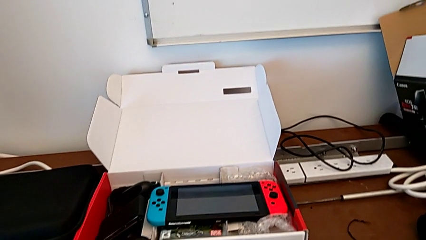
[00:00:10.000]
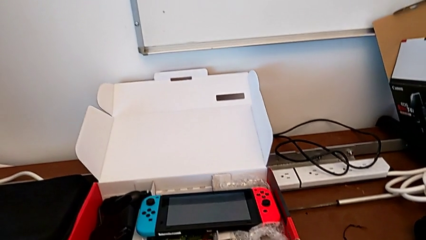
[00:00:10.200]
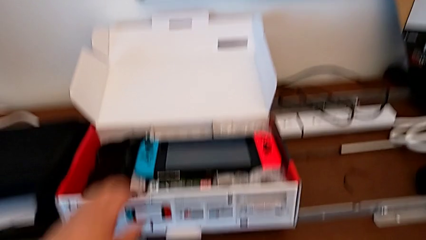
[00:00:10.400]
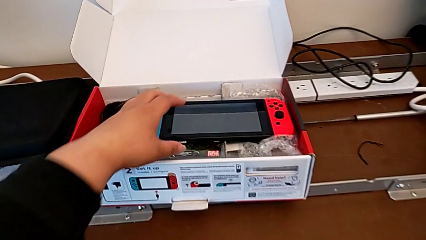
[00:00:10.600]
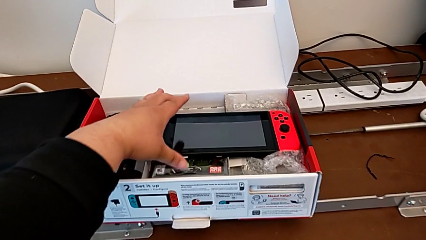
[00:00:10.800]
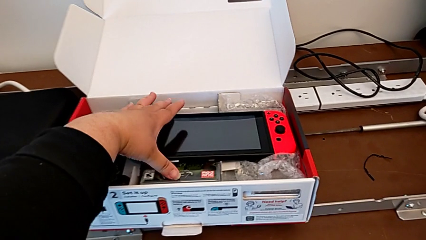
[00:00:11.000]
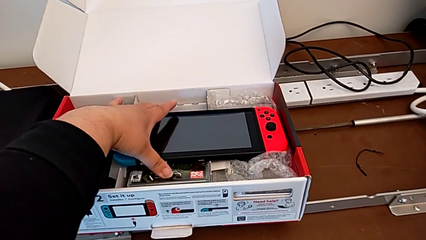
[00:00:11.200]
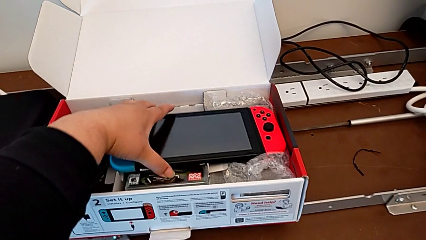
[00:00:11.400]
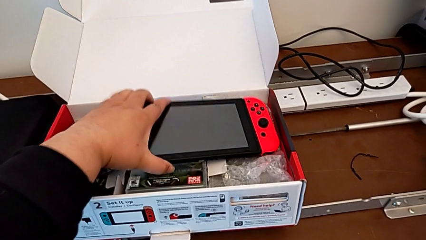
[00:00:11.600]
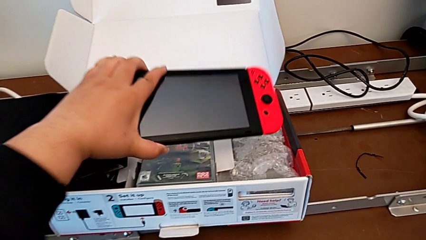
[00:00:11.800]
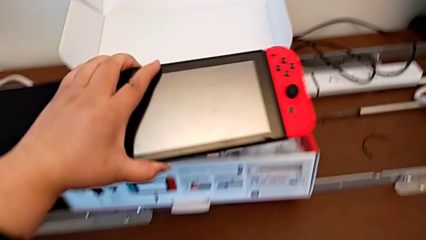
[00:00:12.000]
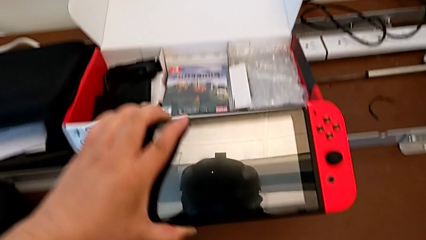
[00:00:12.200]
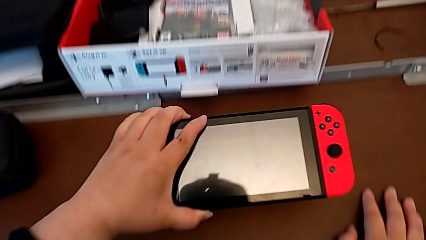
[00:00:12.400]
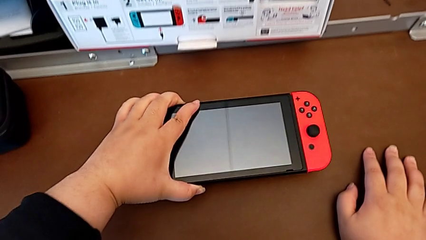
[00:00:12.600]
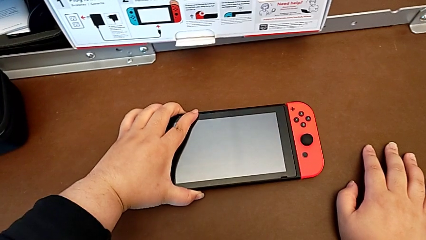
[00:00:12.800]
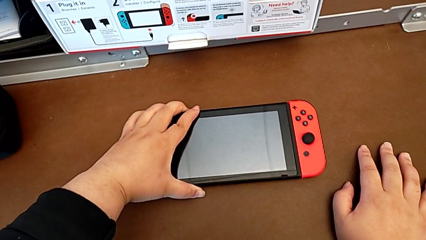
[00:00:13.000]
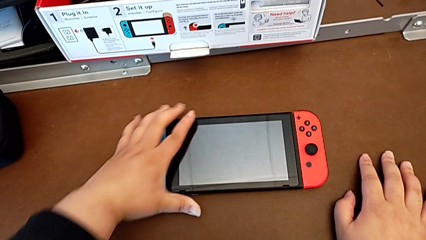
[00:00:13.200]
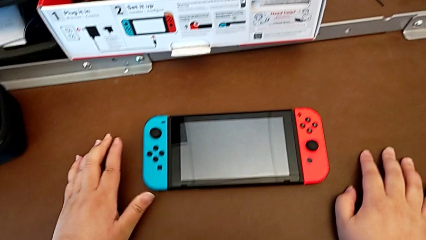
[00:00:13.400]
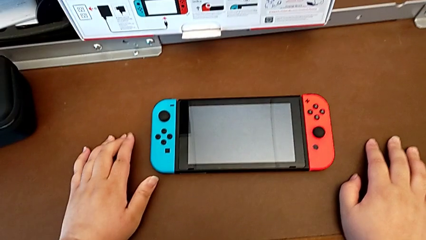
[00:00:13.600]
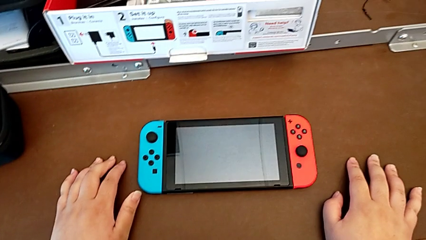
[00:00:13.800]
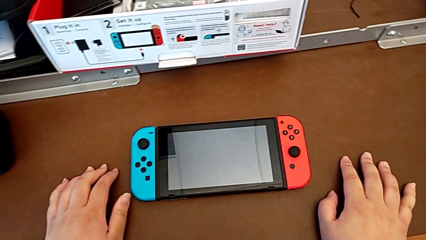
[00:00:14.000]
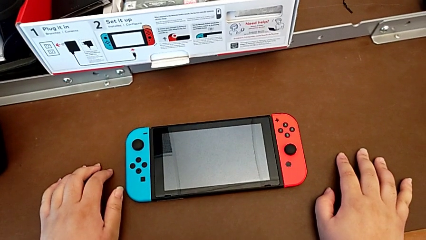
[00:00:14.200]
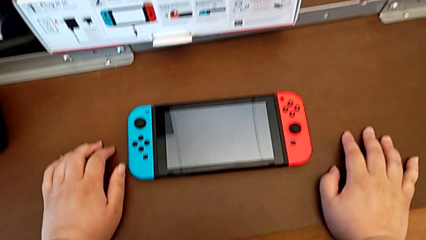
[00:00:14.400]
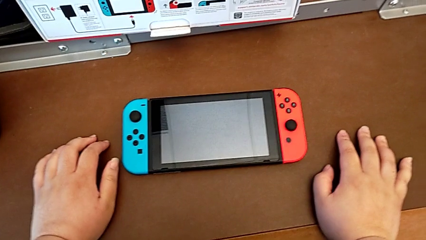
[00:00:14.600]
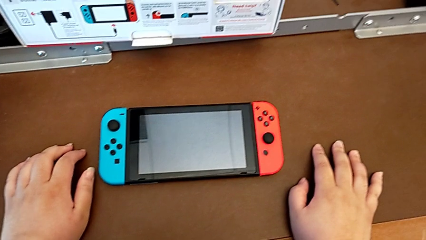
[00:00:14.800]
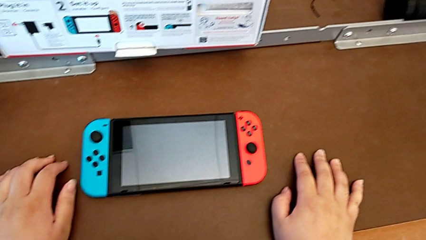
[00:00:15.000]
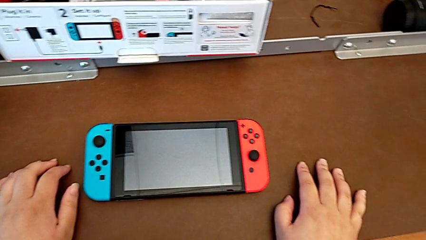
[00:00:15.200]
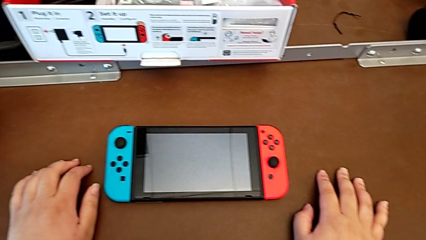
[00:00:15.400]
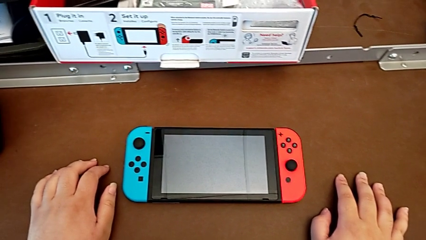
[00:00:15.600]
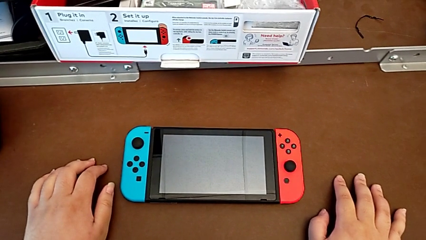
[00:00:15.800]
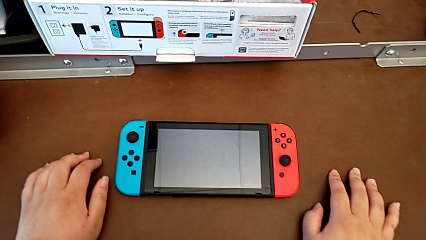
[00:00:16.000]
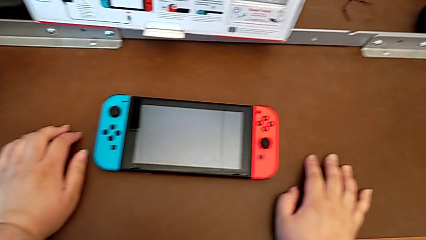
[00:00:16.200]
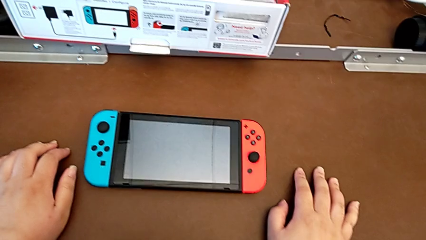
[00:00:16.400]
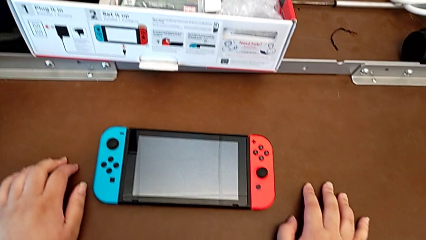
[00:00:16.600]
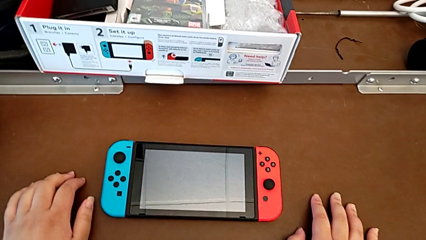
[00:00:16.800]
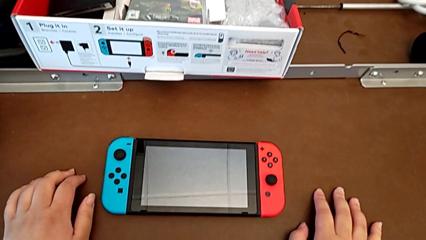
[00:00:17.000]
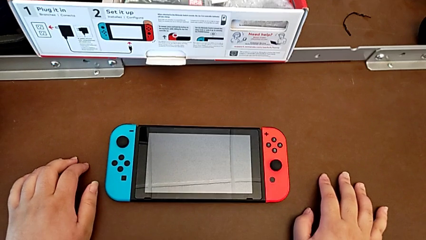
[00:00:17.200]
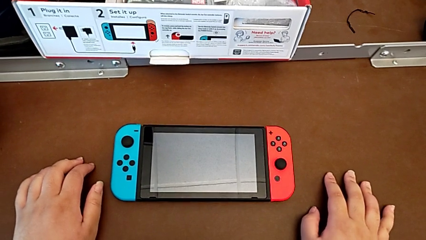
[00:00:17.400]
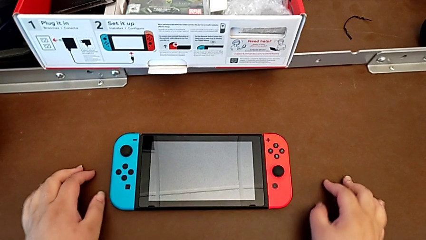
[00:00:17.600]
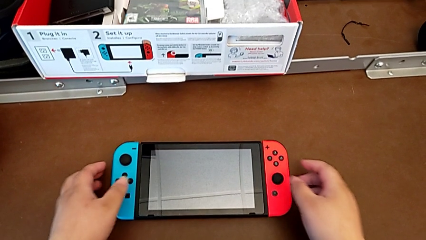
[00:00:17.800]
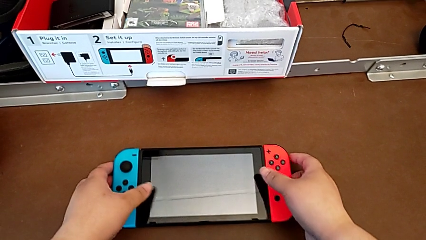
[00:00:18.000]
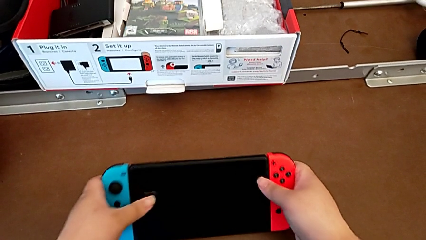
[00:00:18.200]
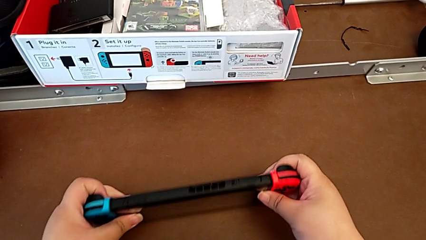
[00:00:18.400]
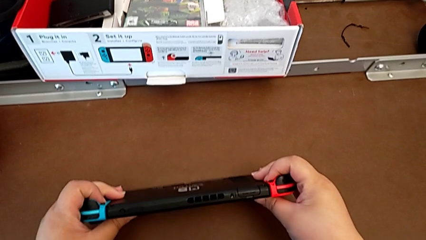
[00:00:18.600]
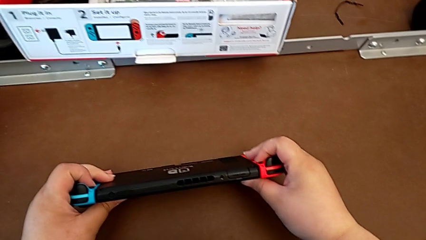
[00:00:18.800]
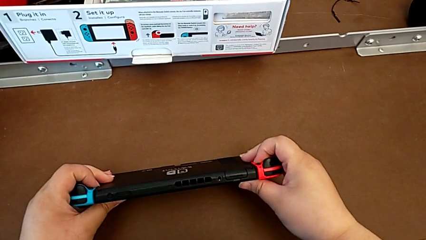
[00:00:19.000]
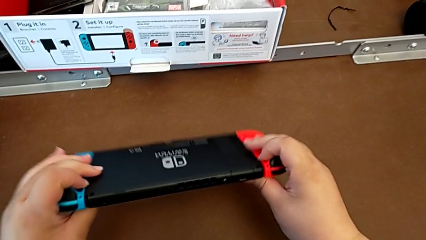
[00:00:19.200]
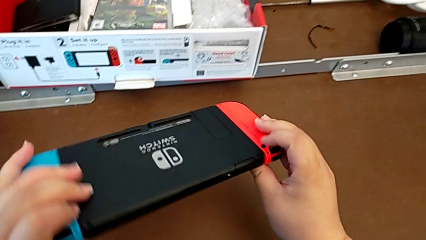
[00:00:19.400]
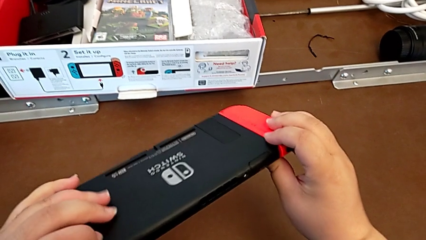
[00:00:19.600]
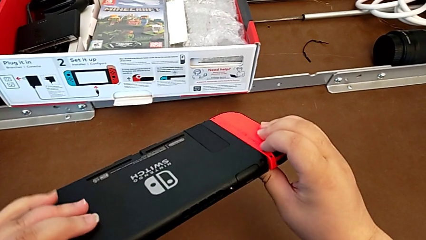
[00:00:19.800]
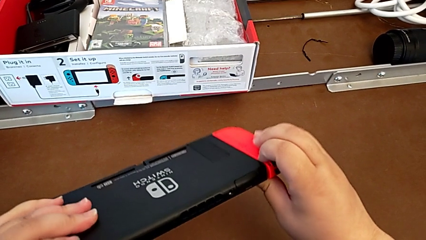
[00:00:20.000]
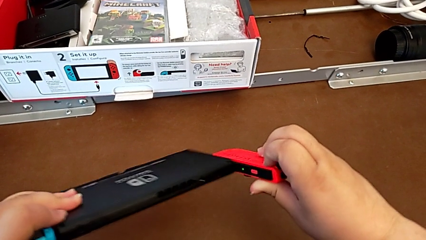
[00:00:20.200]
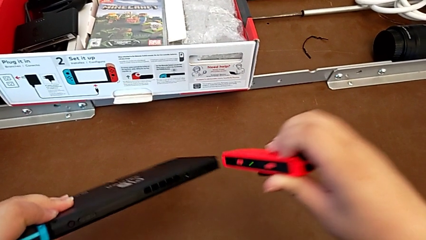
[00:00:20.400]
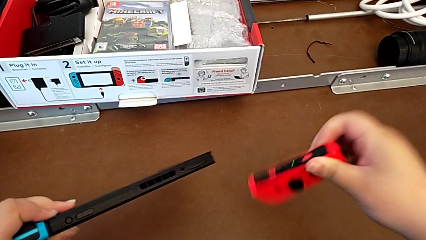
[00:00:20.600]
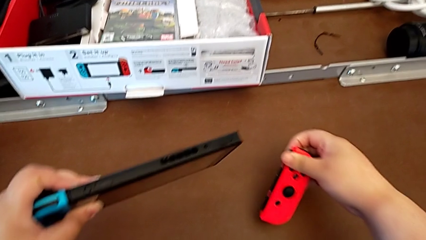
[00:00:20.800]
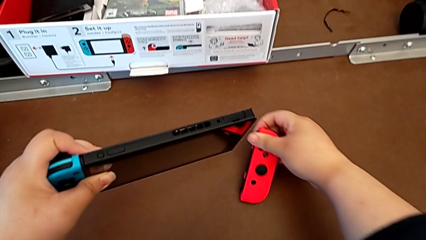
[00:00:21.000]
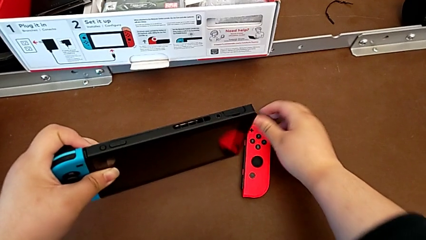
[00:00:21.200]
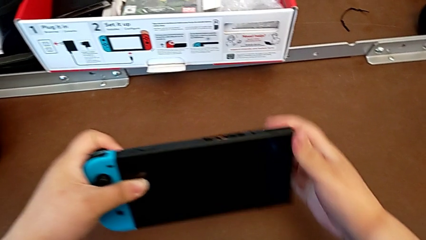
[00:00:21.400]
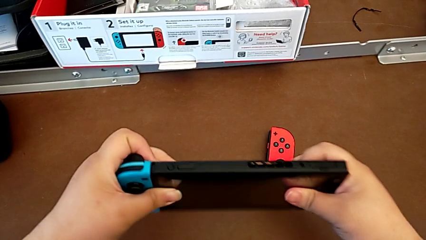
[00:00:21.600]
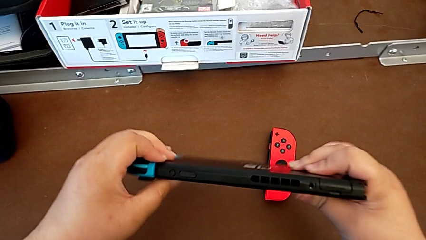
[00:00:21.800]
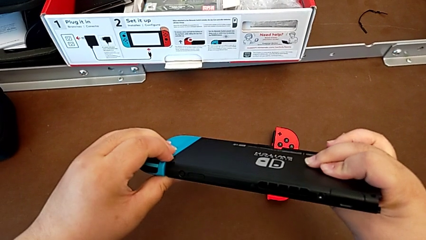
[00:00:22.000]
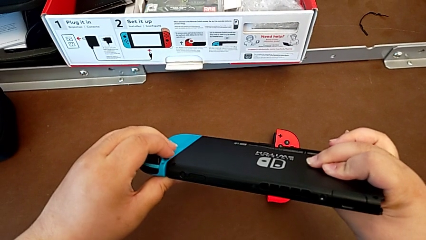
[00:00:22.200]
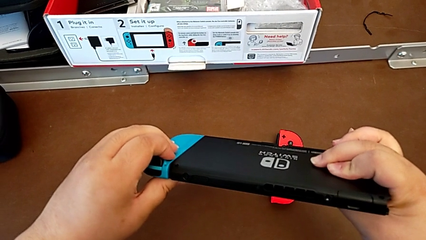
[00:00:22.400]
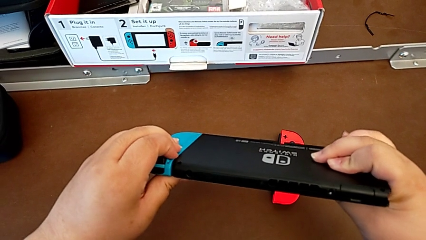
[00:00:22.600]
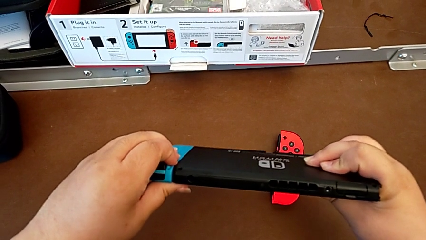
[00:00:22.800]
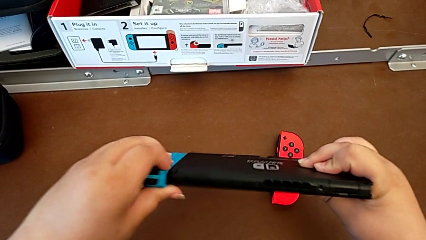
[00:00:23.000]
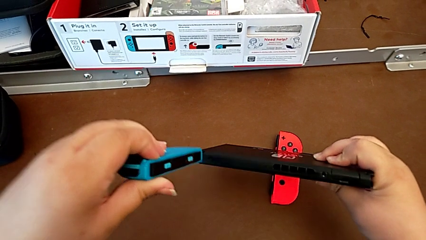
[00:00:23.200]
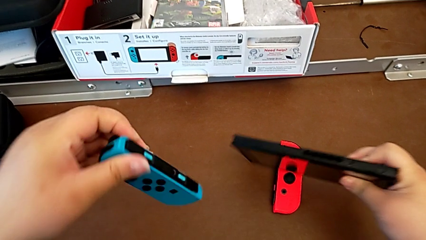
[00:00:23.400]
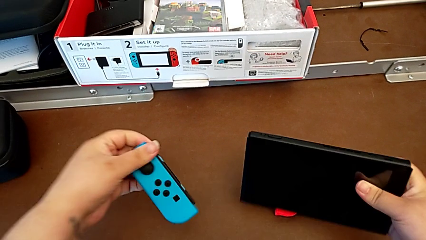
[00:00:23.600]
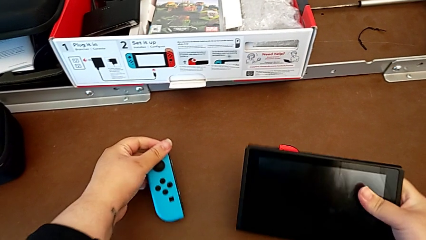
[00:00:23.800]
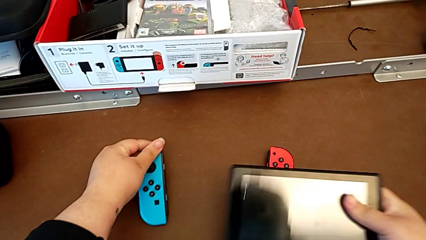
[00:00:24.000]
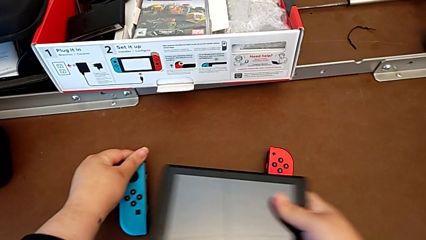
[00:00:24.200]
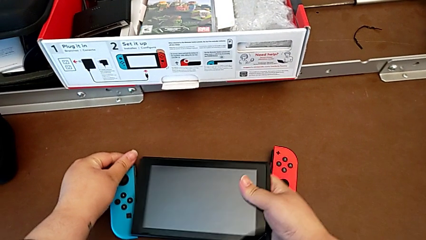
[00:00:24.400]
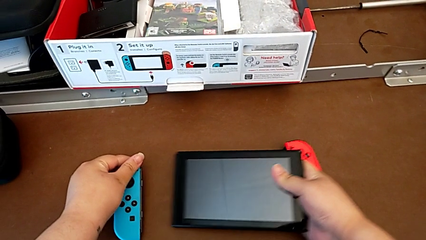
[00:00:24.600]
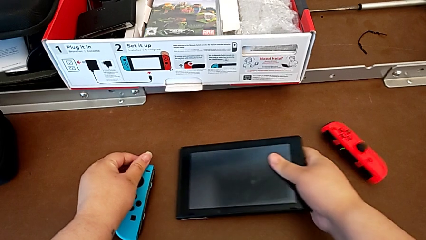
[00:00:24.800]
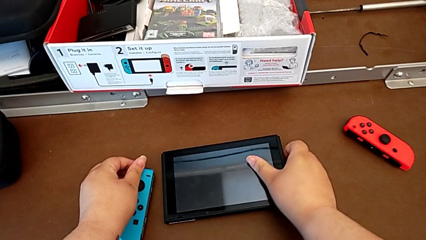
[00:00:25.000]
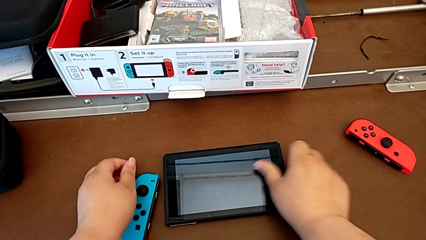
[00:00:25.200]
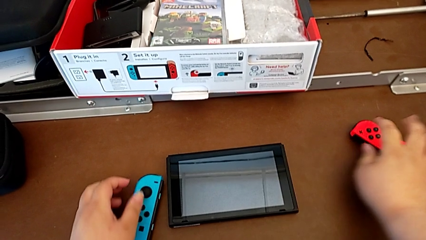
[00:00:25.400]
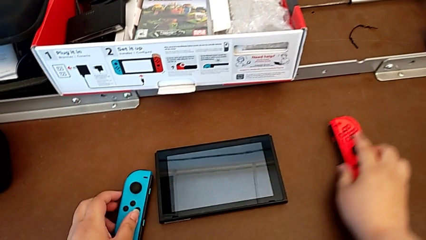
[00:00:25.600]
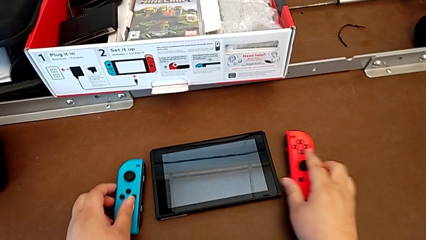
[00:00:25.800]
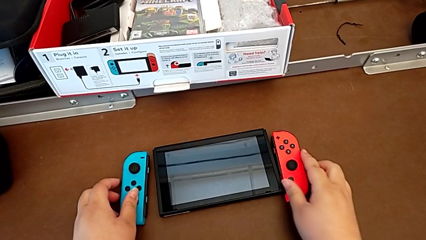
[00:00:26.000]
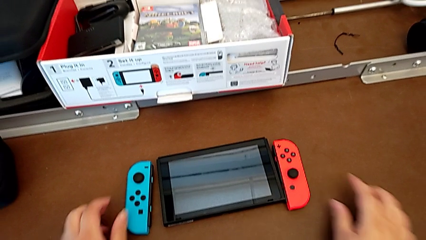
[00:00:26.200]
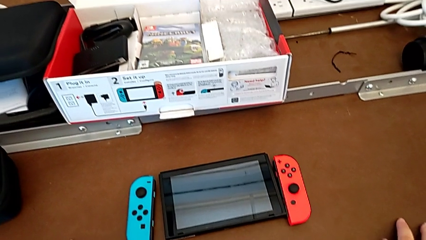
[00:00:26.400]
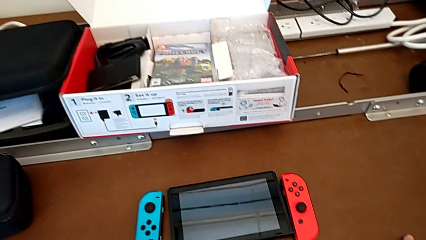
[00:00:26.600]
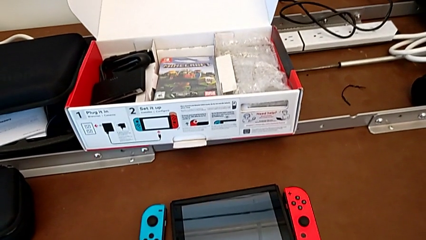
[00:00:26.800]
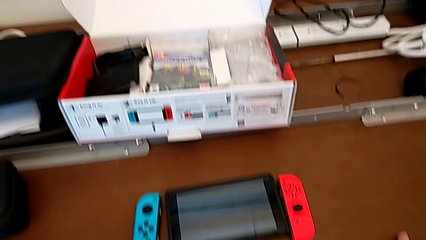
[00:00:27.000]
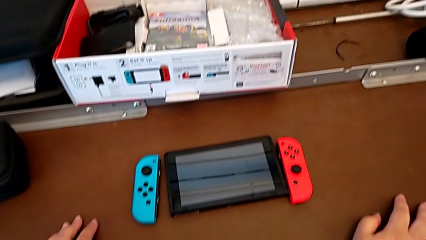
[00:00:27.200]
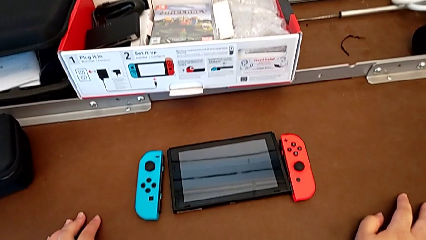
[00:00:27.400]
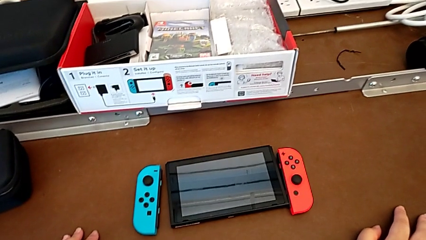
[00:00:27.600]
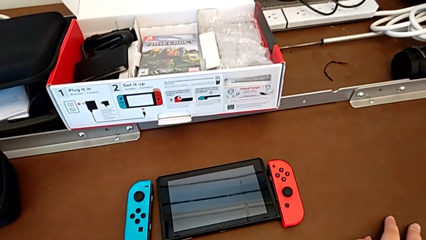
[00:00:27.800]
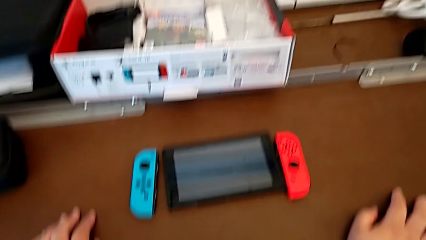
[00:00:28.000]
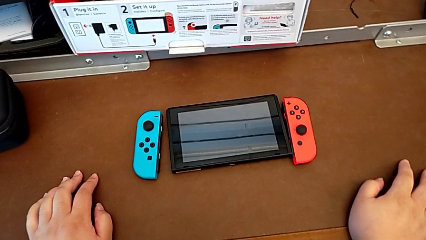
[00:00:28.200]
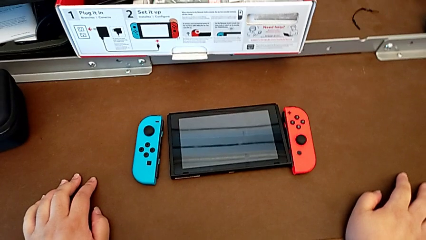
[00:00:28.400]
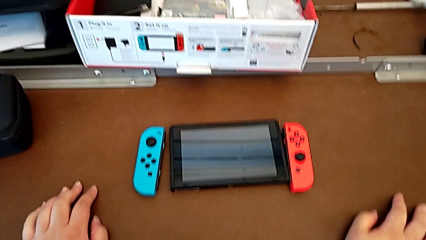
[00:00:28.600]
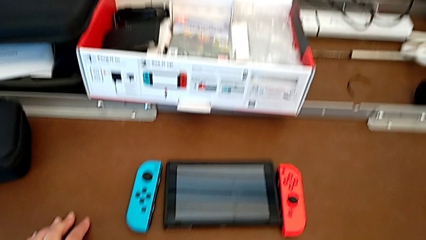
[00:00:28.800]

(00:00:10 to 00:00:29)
The camera wearer removes the joy-con controllers from the Nintendo Switch. They grab the Nintendo Switch, place it, grab the Nintendo Switch, pull the right Joy-Con controller, place it, pull the left Joy-Con controller, place it with the left hand, place the Nintendo Switch with the right hand and begin to align it.
